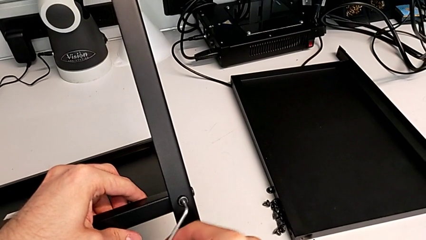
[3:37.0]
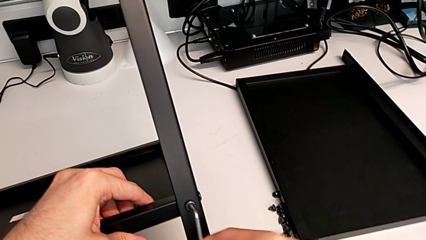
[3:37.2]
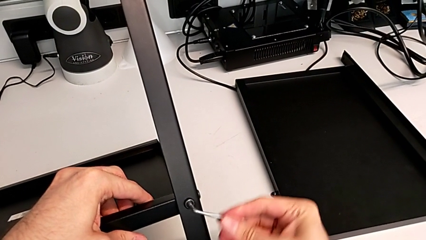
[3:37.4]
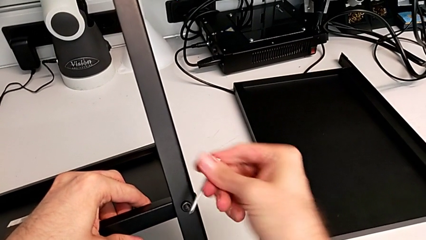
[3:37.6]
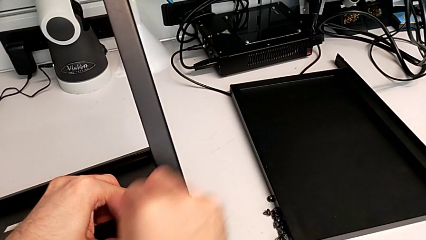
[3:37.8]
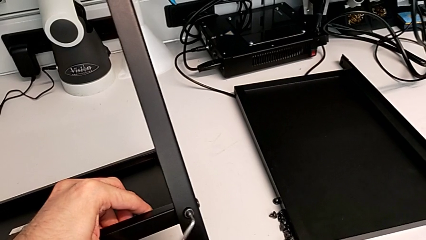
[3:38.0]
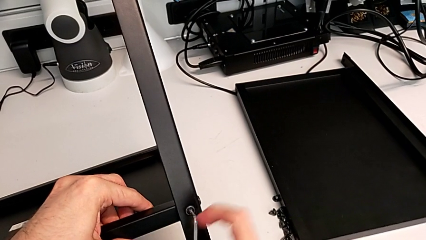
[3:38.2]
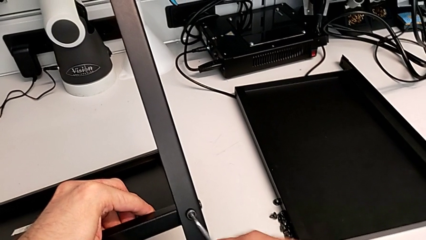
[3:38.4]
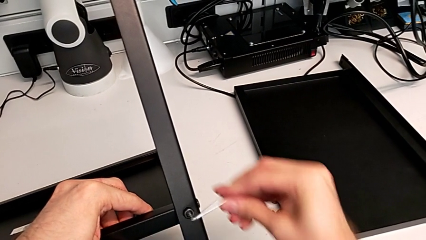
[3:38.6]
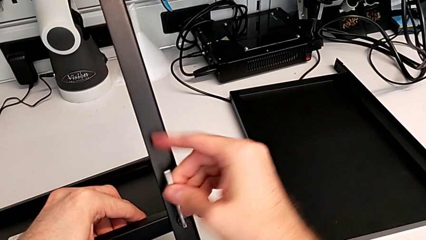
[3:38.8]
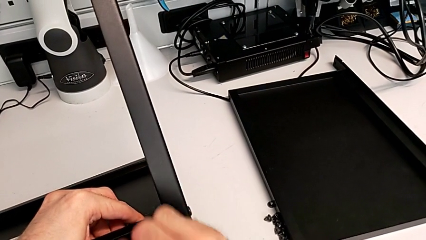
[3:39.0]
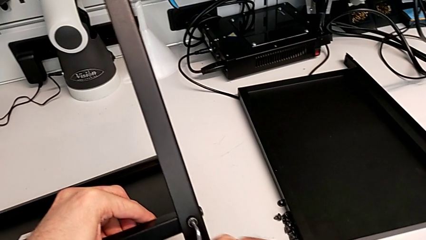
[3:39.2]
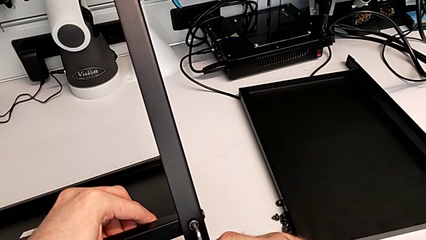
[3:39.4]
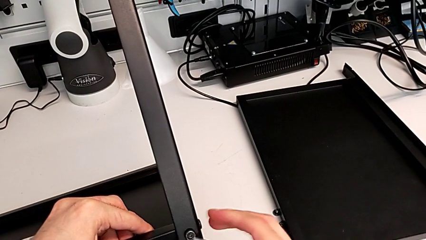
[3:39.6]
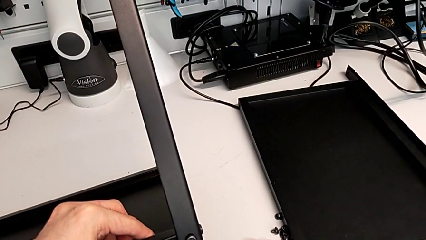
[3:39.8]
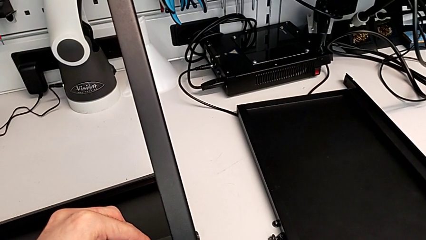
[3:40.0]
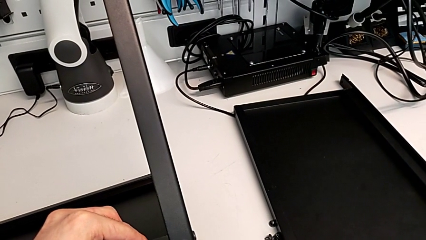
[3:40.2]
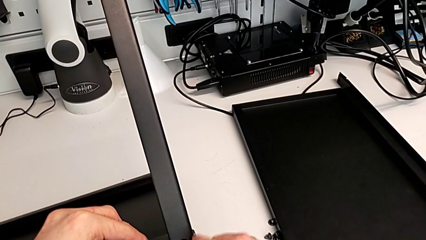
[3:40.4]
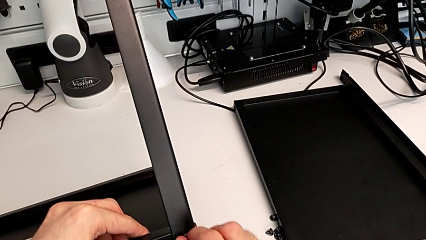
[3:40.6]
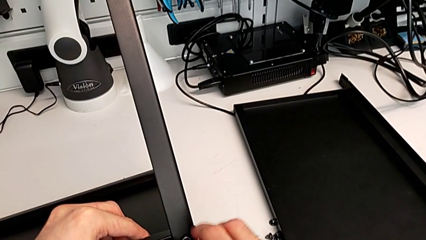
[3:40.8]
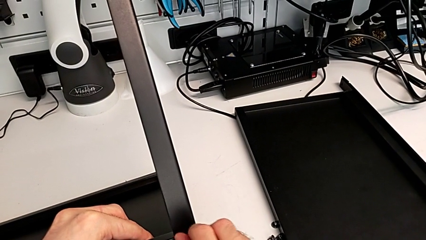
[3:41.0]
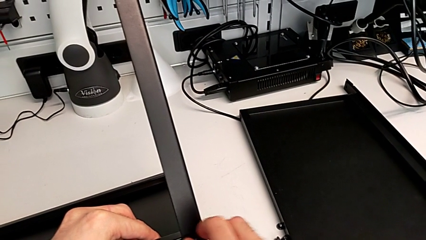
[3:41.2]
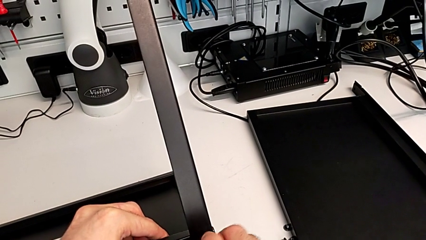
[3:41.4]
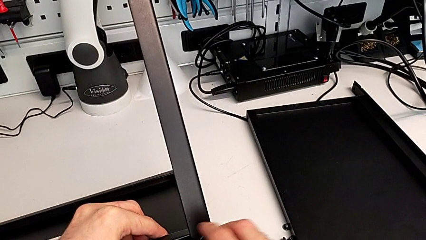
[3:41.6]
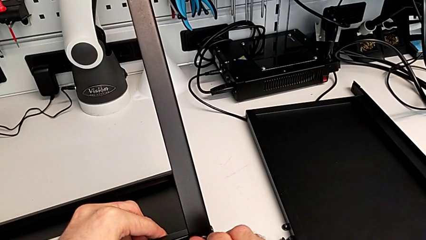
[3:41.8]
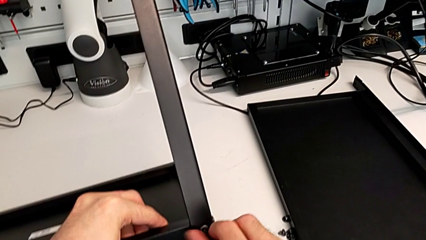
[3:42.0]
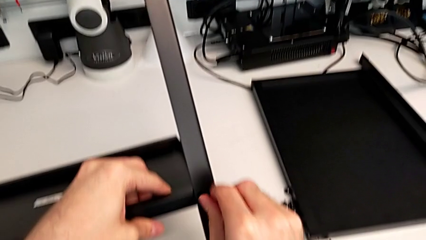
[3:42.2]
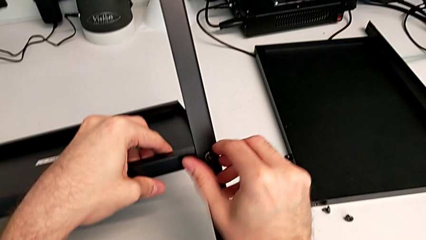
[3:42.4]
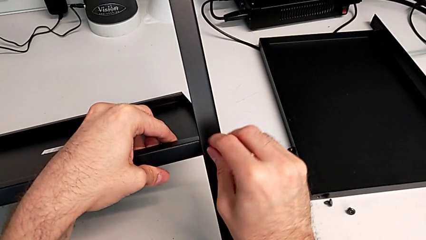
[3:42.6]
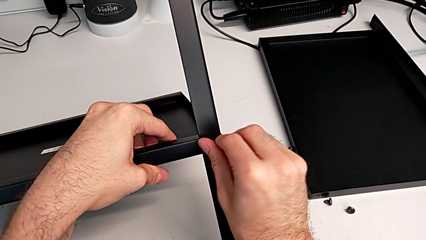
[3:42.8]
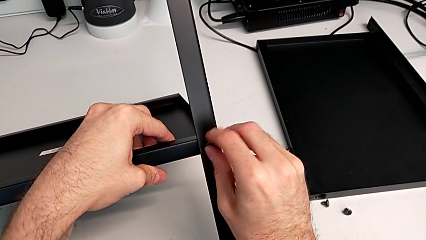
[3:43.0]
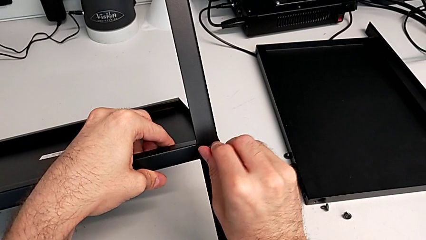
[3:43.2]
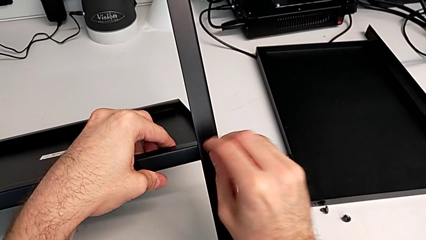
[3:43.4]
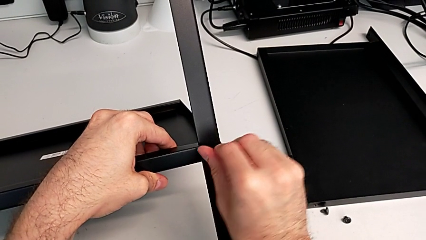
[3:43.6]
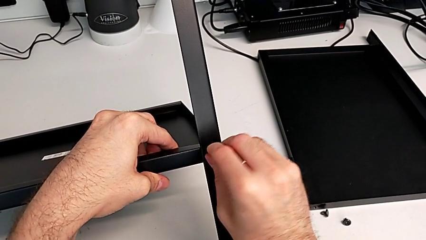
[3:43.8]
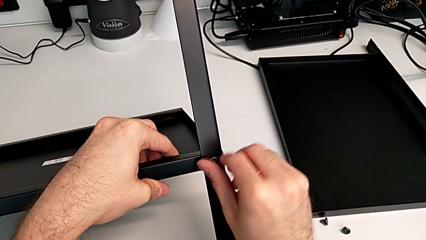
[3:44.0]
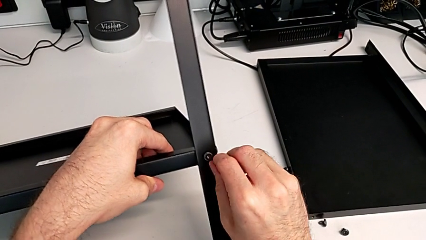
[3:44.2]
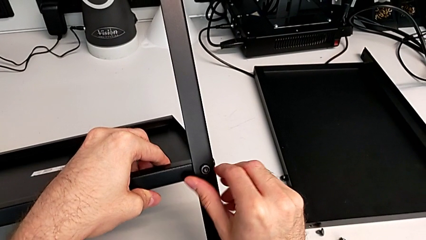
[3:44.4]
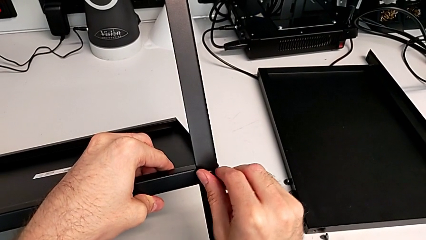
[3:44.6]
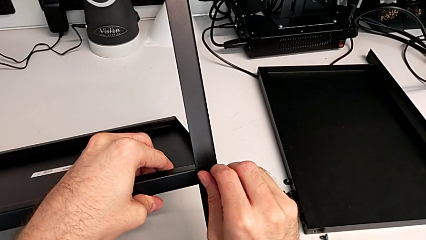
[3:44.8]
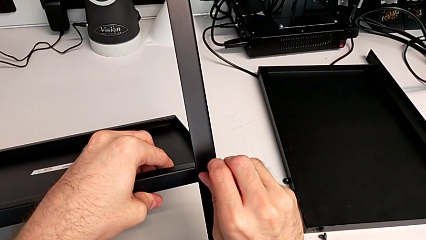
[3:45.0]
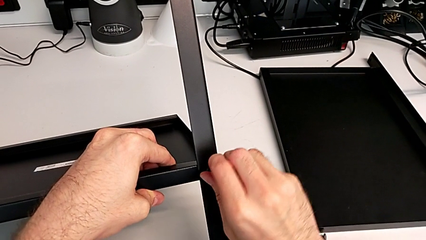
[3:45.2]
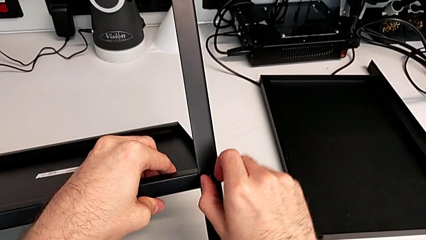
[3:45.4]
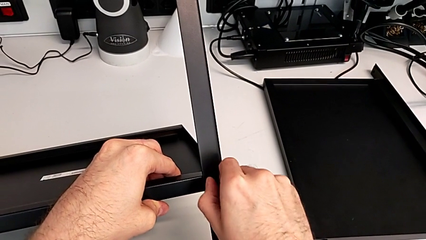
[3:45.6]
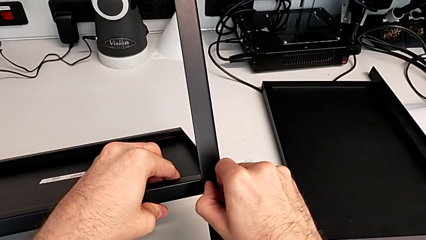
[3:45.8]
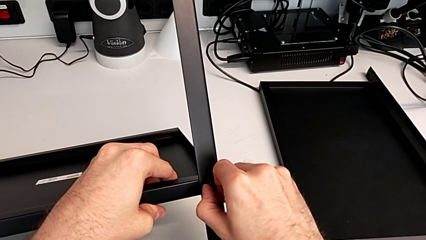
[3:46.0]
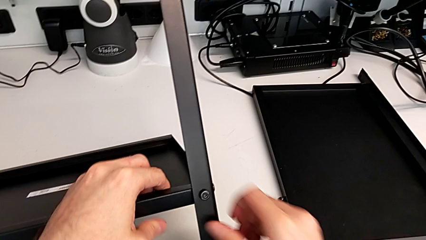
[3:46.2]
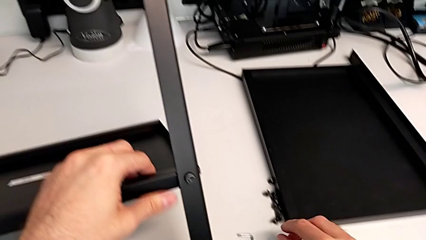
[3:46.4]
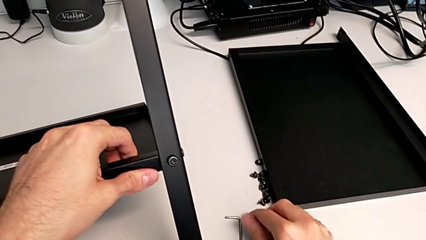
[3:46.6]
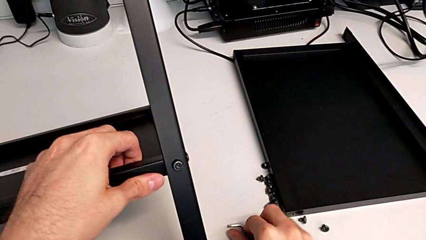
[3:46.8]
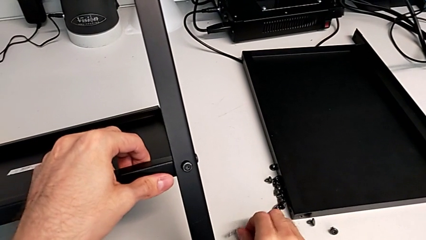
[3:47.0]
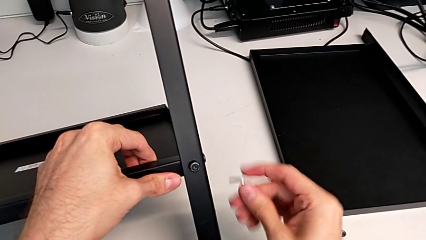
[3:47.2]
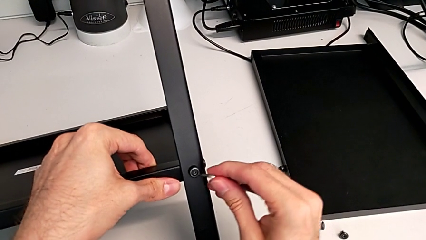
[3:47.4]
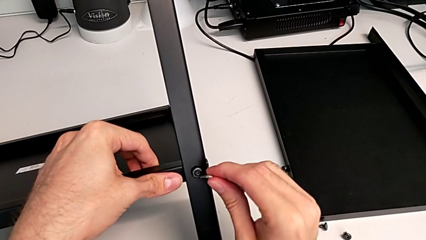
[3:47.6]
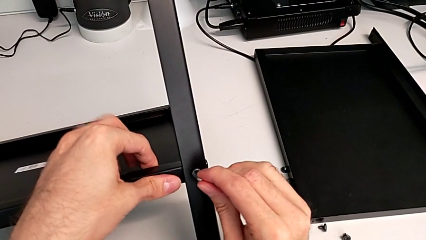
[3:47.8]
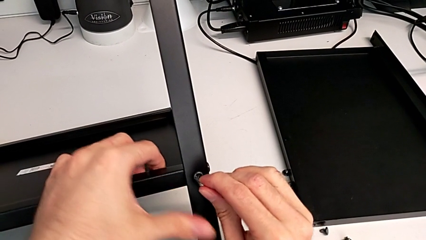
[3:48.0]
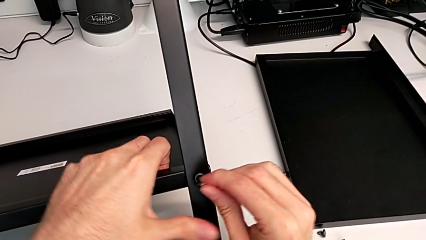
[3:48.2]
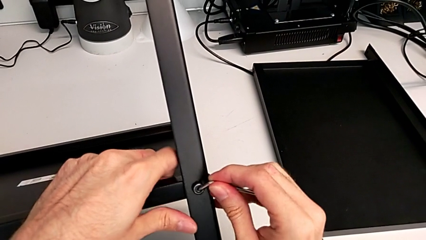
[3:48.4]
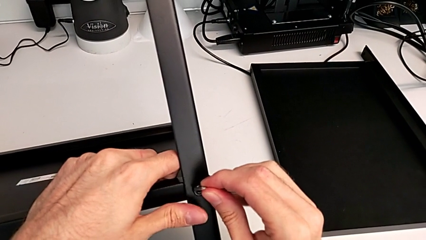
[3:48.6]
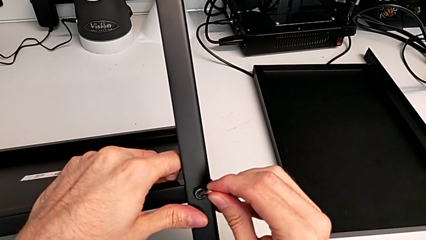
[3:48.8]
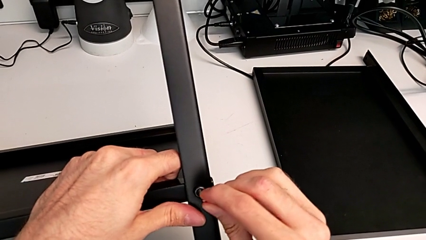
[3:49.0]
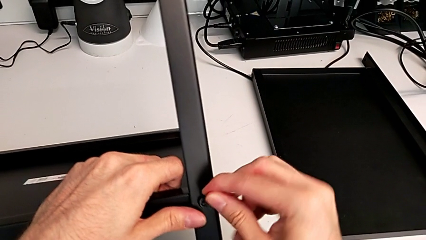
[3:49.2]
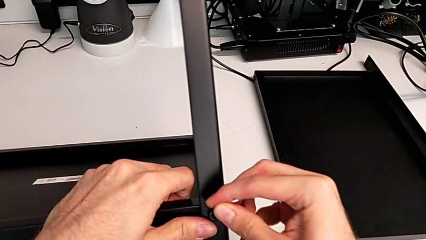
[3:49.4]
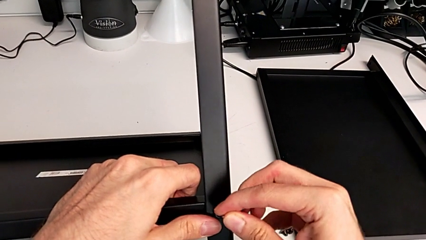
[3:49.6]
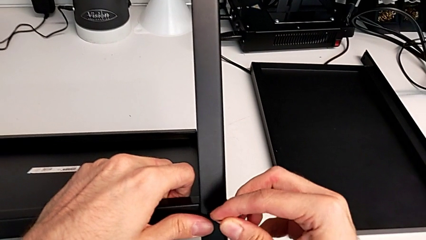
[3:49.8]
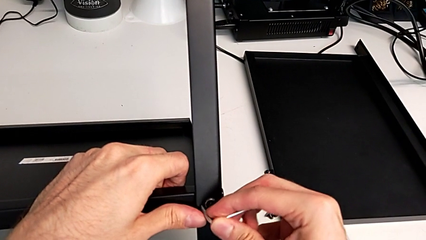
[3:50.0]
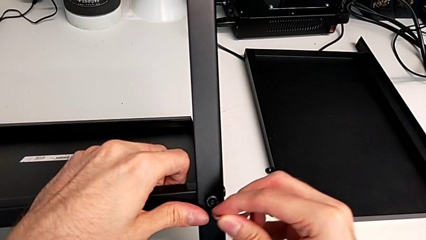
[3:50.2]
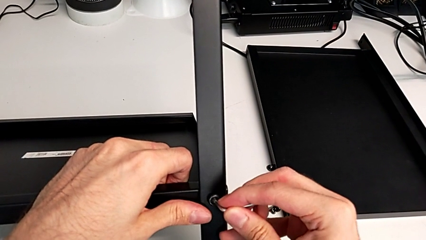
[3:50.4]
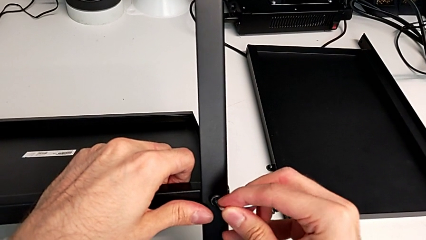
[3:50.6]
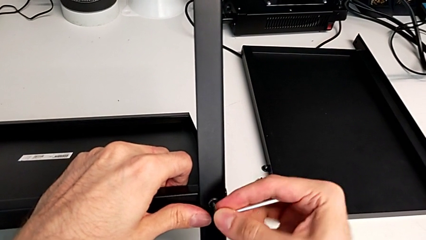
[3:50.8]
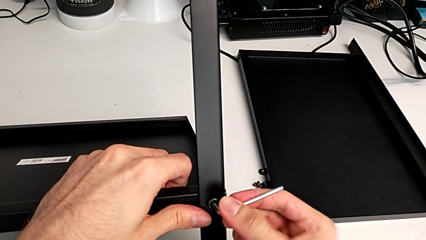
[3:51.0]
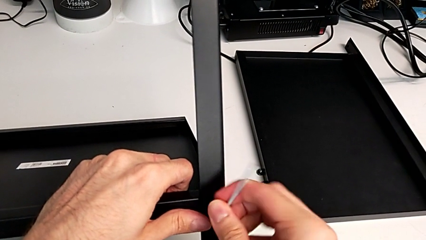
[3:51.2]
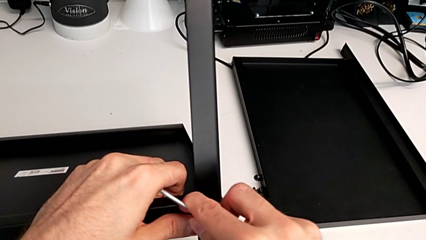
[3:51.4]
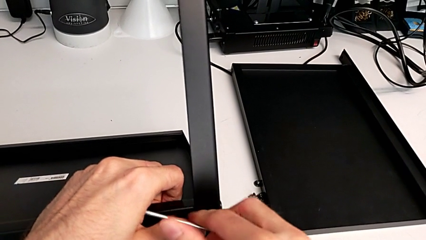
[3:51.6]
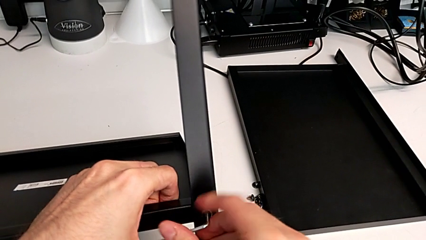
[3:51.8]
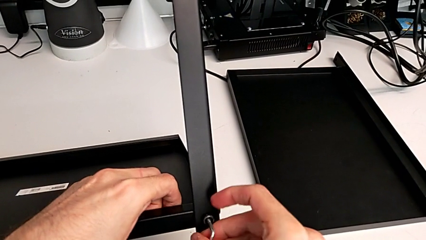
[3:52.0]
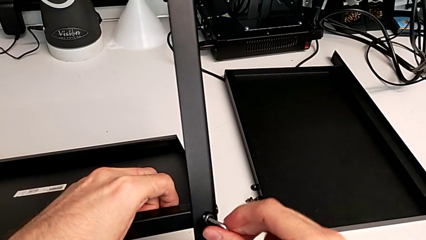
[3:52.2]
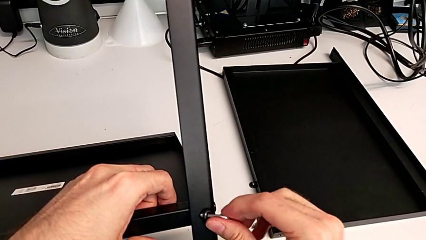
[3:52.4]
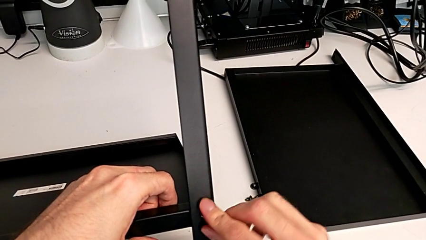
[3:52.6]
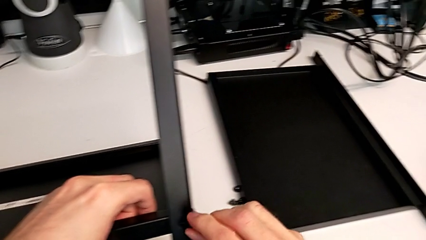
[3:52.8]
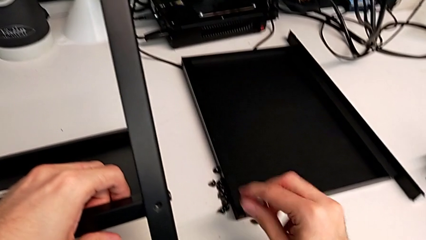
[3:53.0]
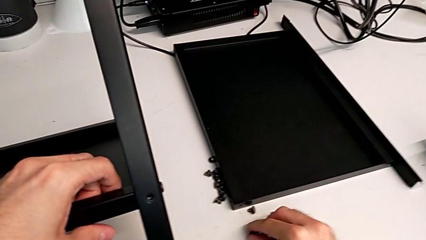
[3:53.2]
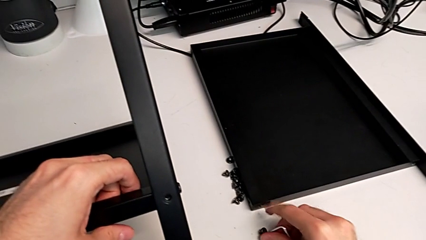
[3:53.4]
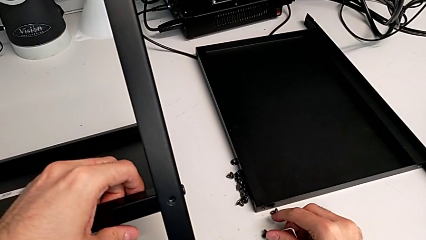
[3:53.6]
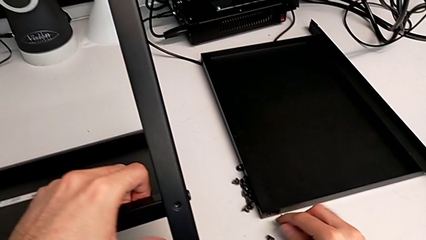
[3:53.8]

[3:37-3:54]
The camera wearer is disassembling the third leg. They unscrew the hex socket head, wrongly drop the Allen wrench, unscrew the hex socket head, grab the Allen wrench, insert it, unscrew the hex socket head, disassemble it and place it.
